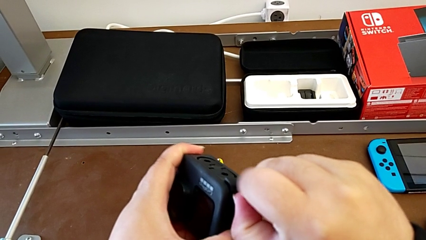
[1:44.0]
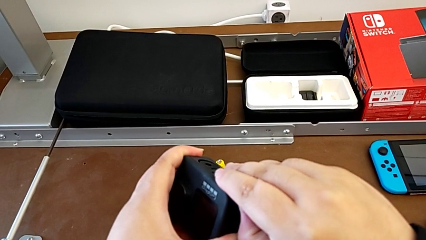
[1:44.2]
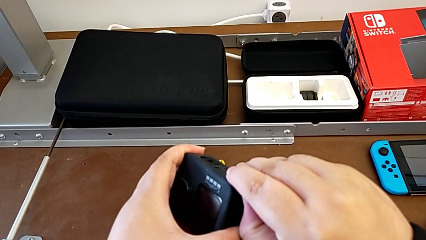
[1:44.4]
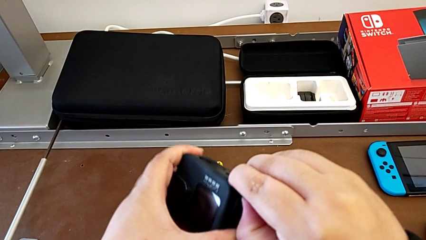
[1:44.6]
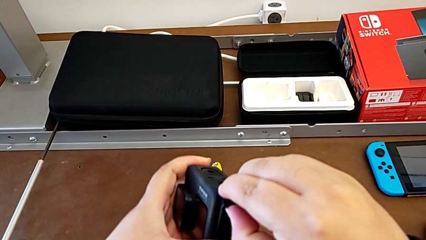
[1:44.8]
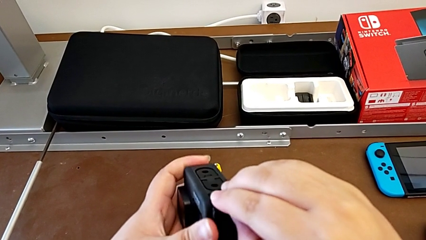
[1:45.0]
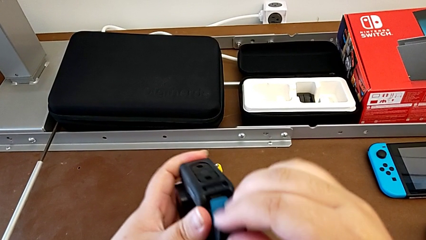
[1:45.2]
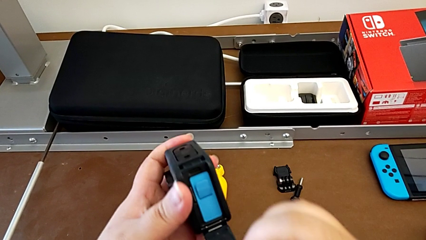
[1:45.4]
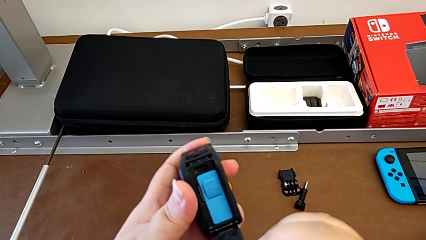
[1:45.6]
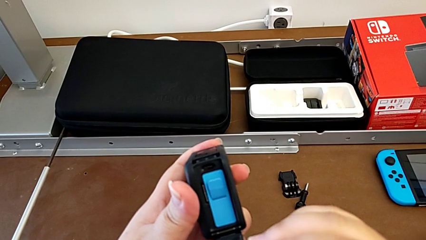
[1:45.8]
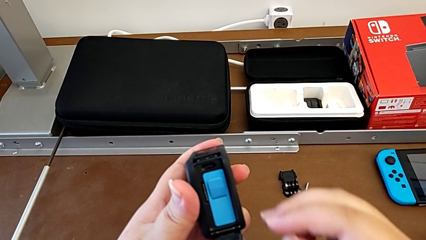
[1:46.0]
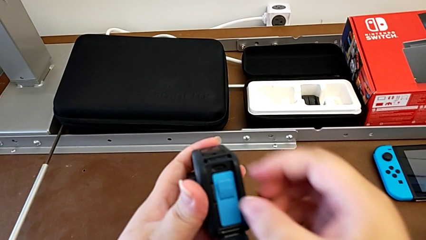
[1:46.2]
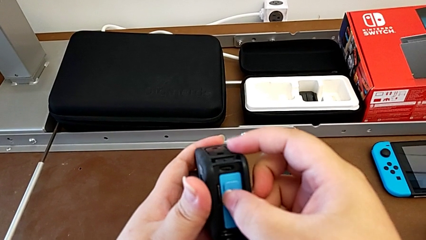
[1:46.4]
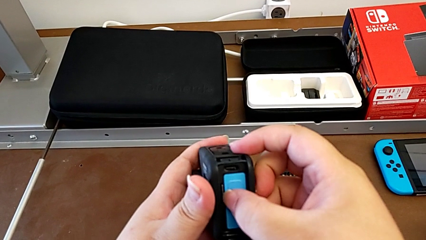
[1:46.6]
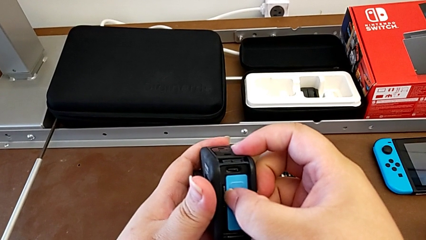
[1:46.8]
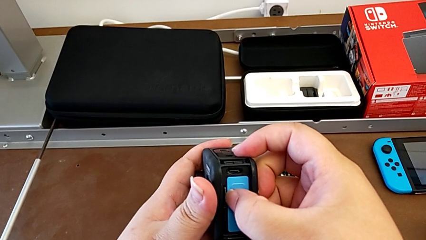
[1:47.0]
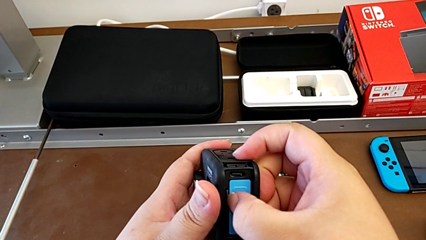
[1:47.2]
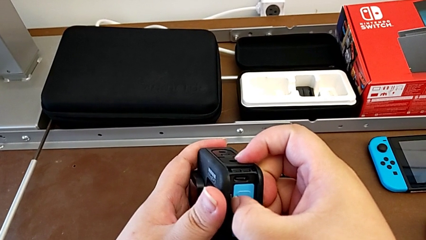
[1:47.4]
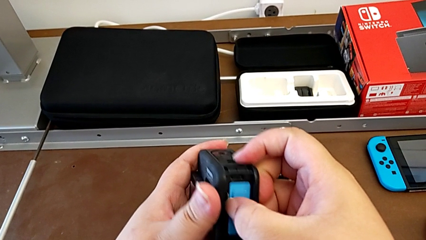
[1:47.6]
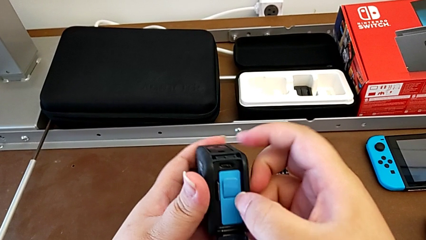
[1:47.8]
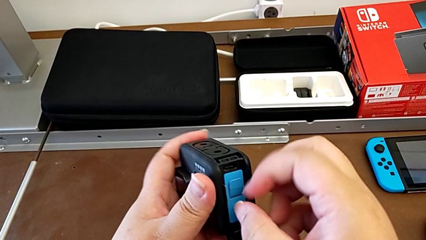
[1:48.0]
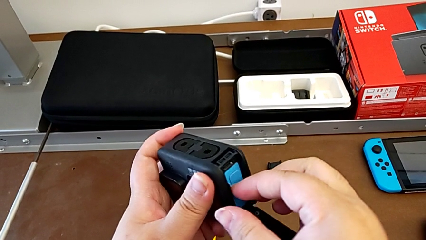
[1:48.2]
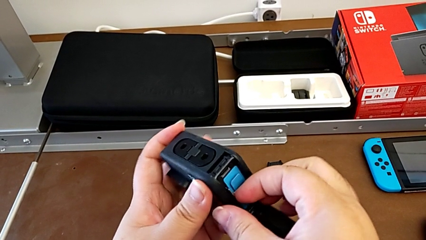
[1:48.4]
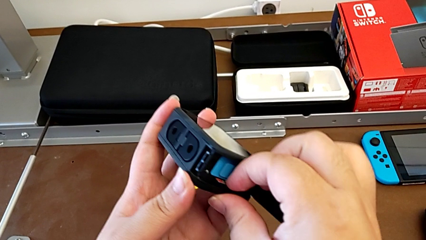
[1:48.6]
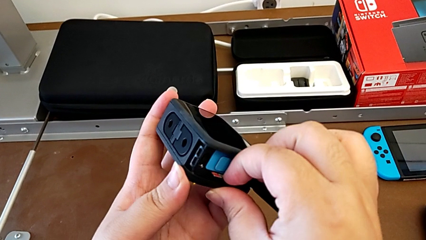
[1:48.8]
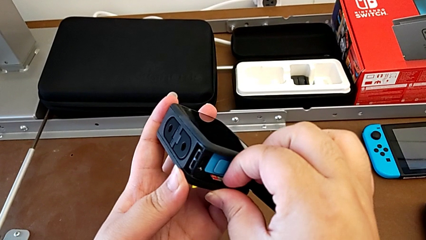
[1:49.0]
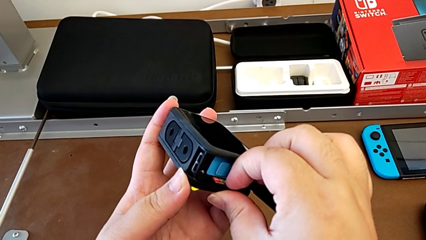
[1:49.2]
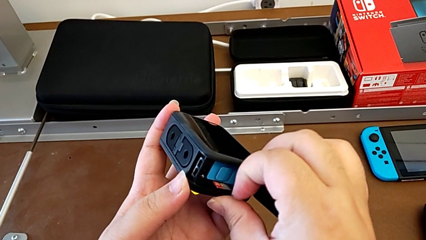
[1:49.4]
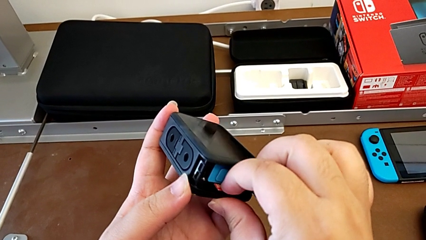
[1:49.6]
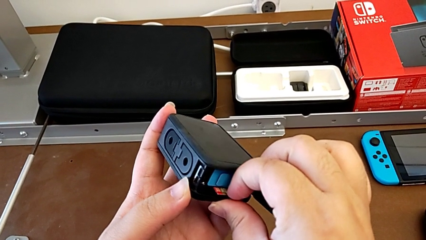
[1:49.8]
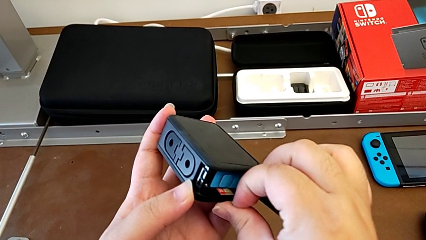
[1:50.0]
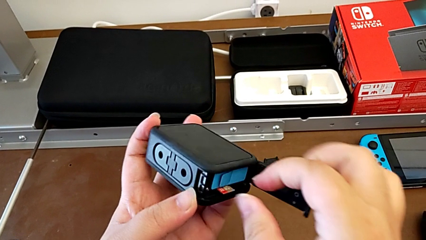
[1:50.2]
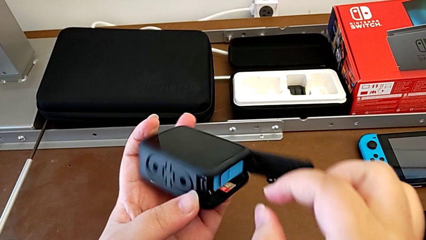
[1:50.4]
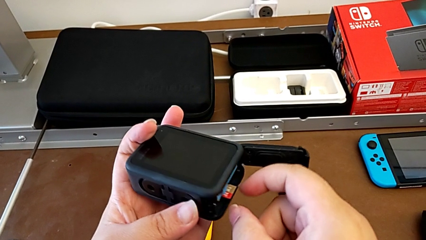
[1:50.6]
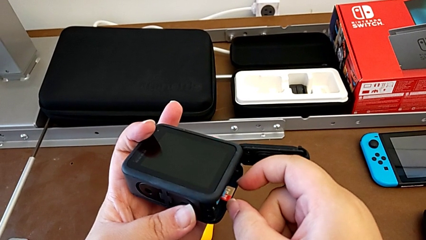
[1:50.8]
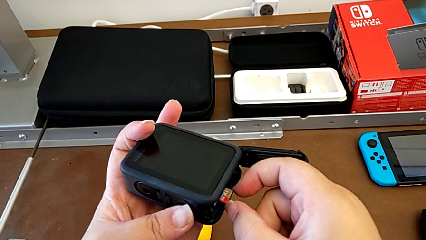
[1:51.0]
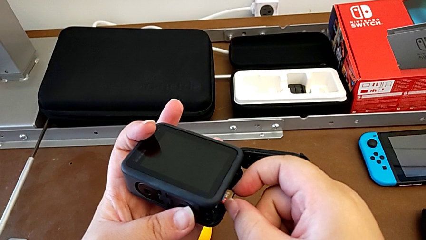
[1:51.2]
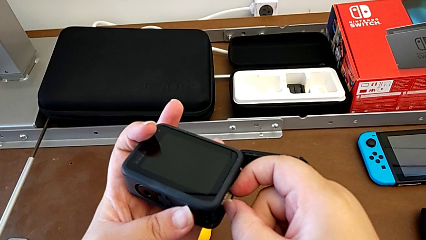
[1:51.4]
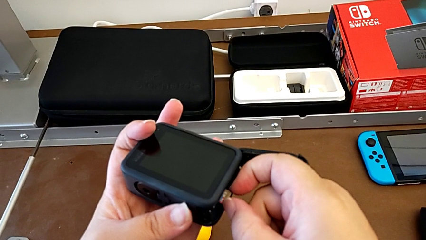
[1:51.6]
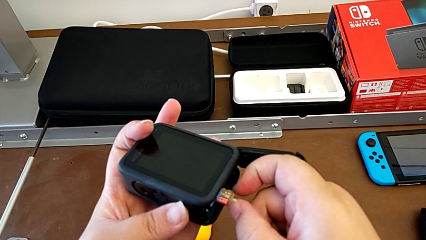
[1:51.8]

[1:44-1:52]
The camera wearer is removing the SD card. They open the battery door and pull the SD card.

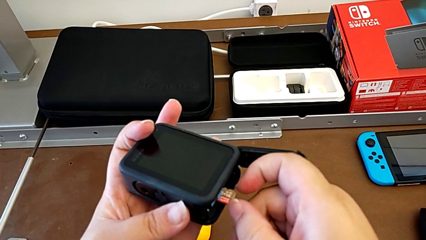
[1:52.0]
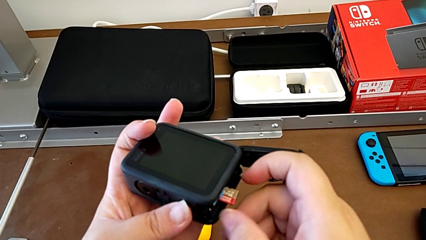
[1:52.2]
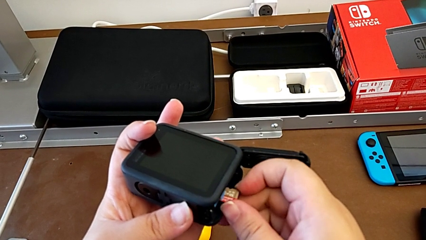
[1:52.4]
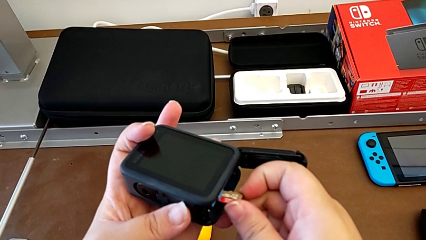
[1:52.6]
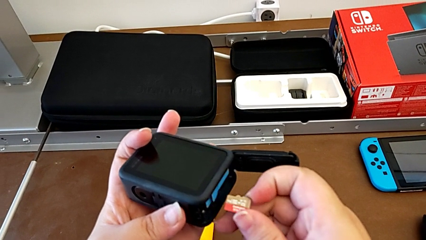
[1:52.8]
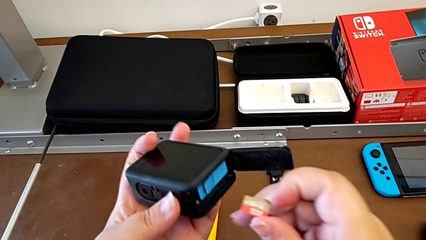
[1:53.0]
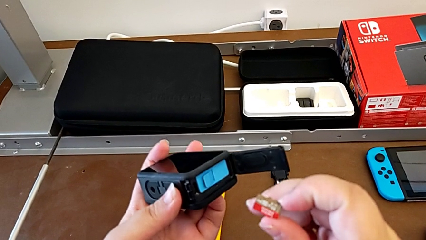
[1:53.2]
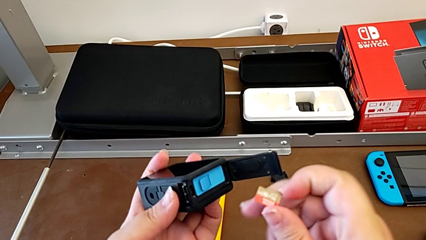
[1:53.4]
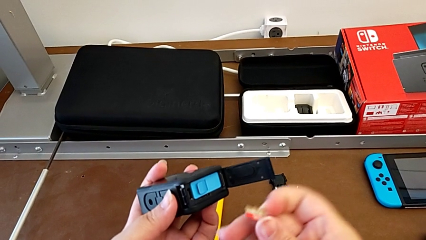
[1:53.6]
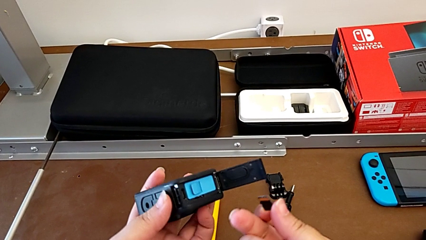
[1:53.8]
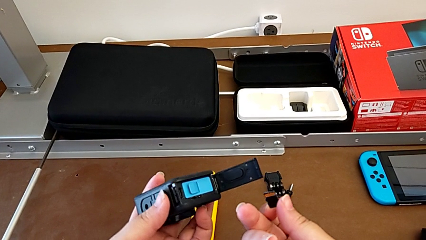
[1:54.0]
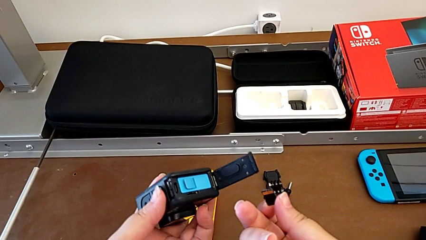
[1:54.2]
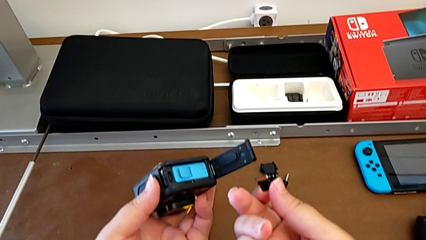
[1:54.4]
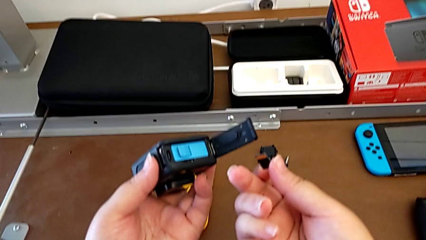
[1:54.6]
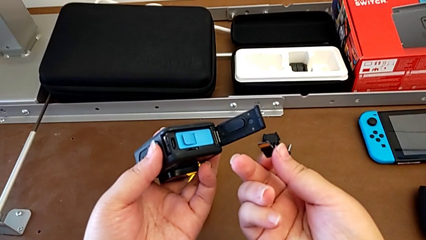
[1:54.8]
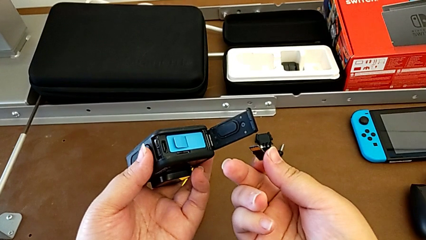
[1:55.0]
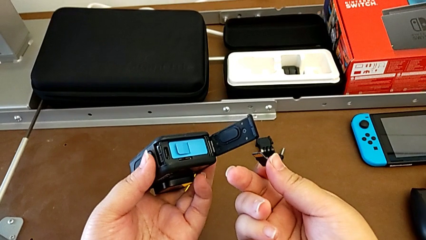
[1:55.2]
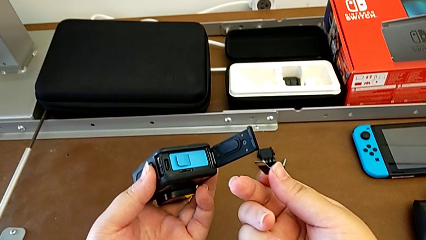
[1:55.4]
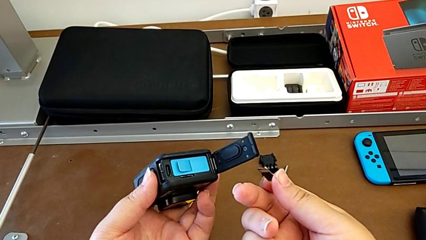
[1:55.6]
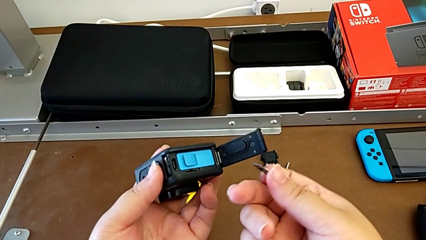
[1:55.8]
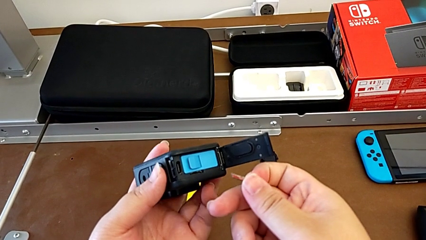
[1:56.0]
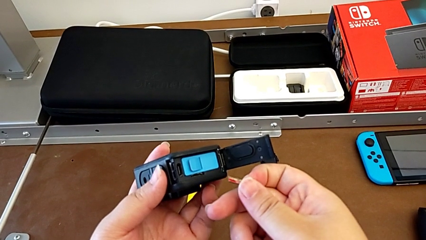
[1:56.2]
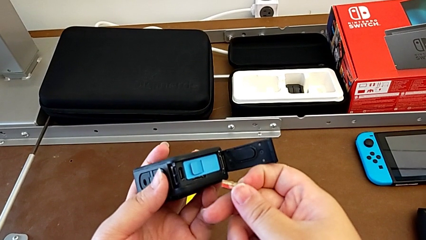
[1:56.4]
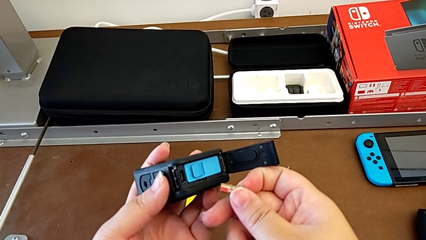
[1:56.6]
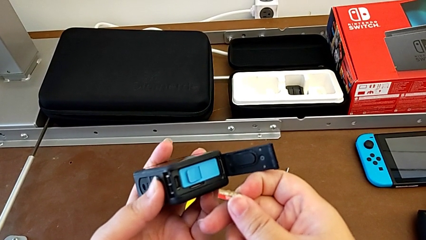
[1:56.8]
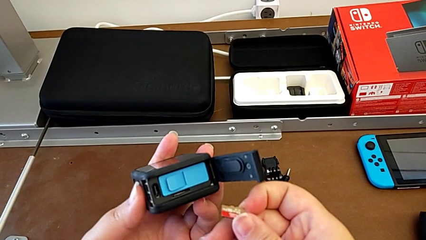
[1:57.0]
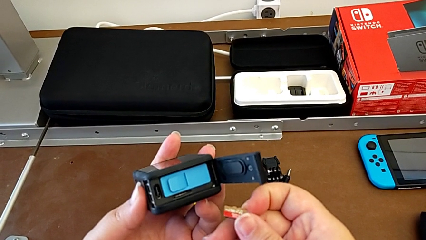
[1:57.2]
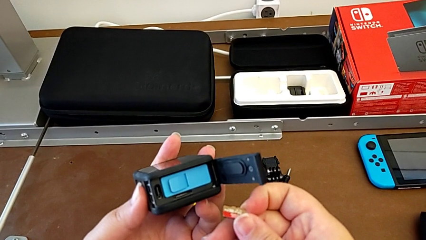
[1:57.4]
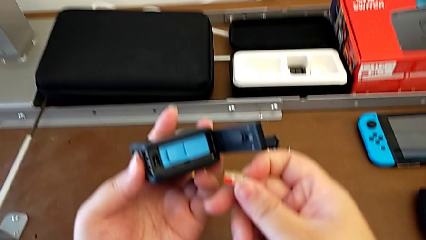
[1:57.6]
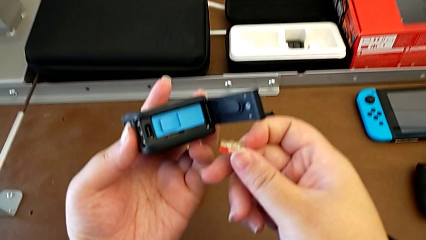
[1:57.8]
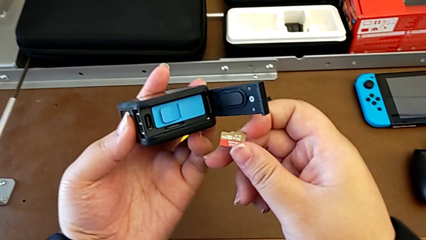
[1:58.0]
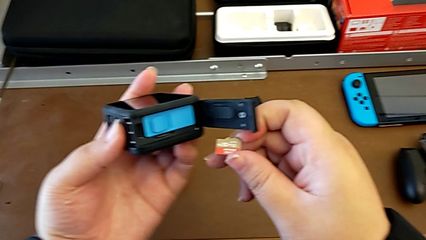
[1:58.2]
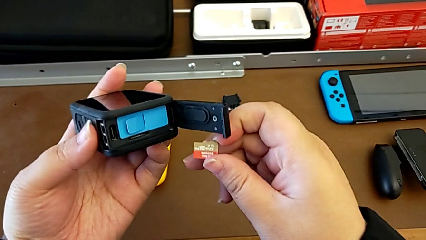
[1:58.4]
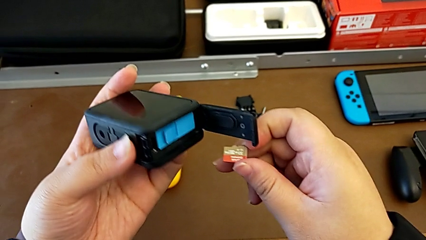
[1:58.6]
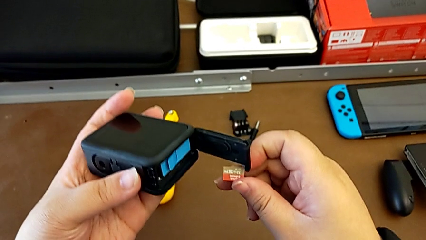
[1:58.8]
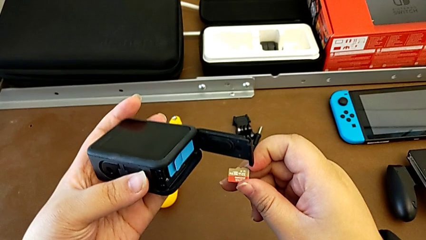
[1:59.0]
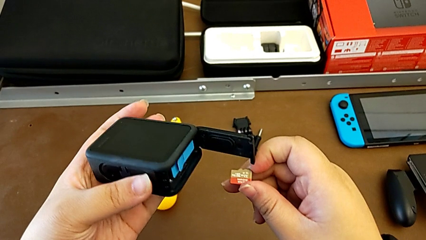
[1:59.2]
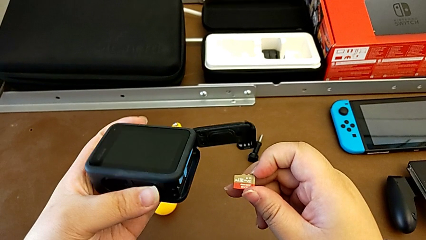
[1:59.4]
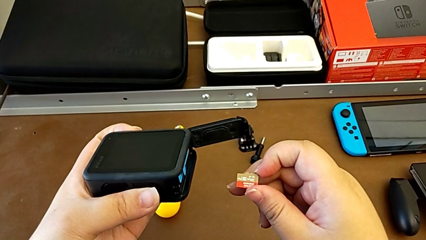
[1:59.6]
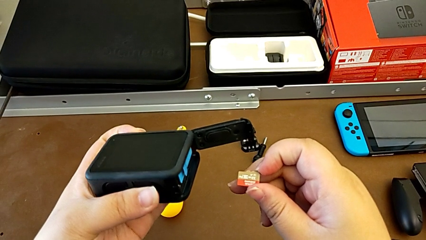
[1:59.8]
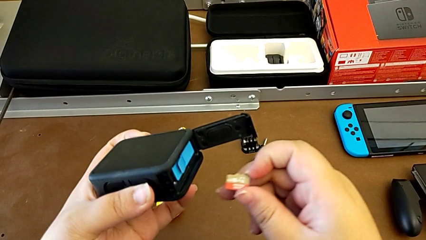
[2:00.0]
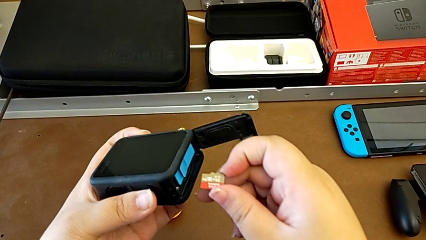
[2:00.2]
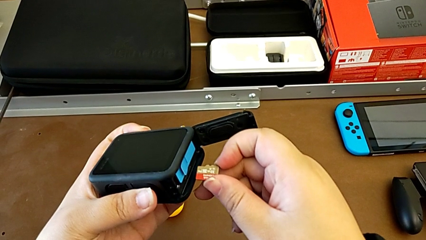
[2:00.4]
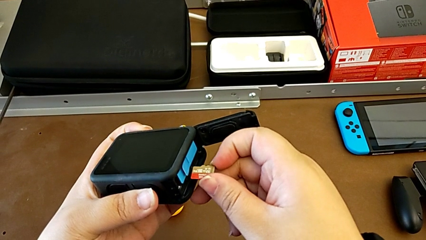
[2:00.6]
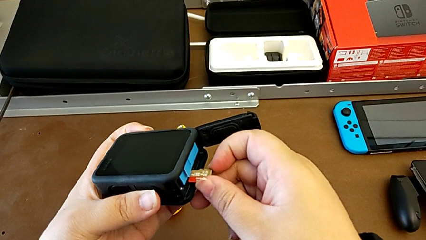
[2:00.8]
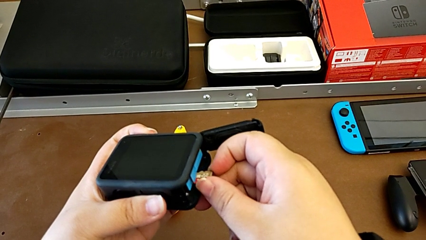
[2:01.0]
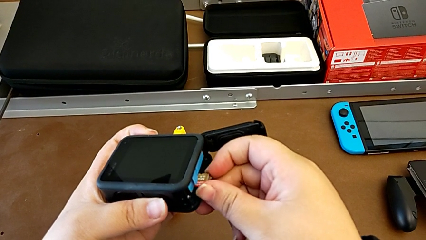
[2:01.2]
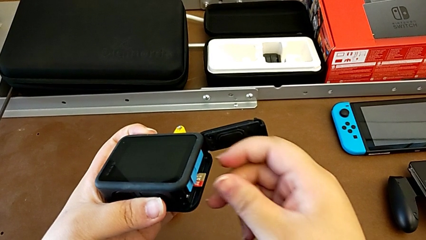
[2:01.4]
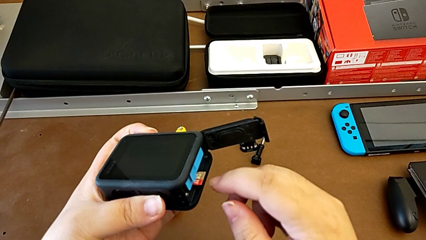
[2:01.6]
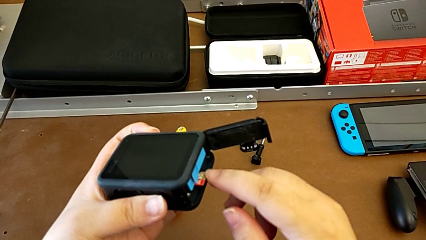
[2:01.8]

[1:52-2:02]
The camera wearer is inserting the SD card into the GoPro. They withdraw the SD card and hold the GoPro.
